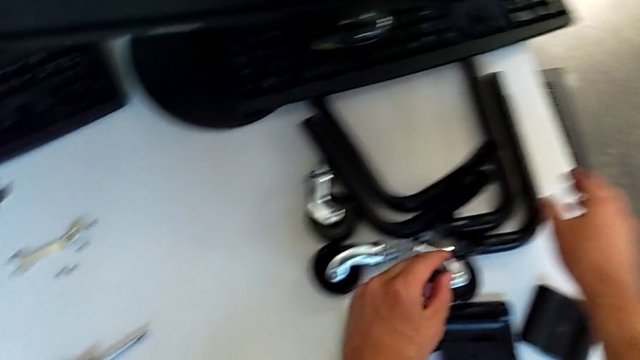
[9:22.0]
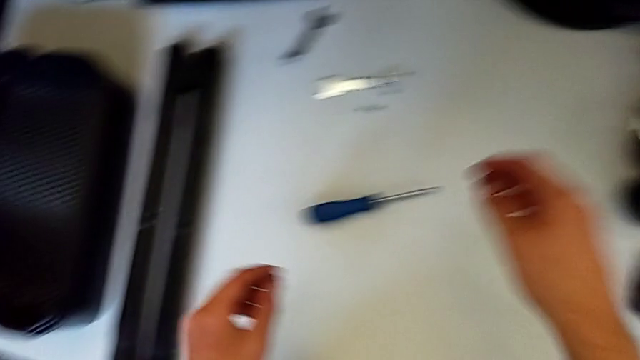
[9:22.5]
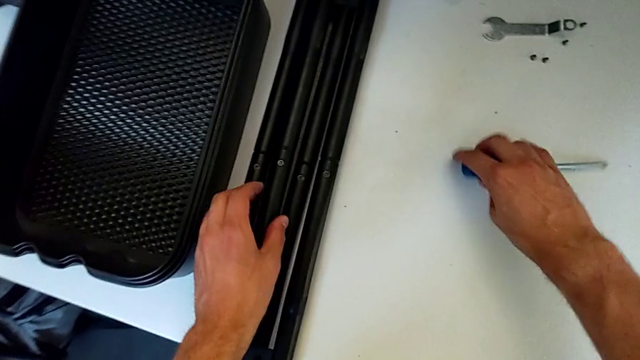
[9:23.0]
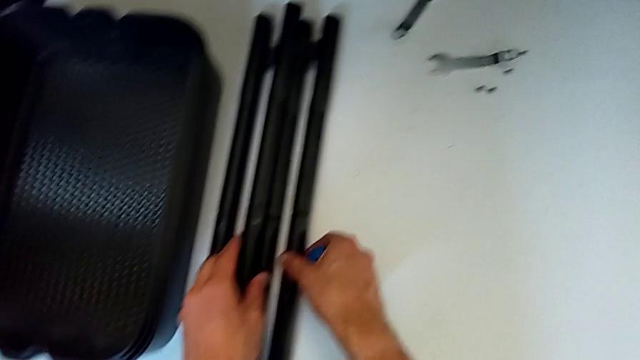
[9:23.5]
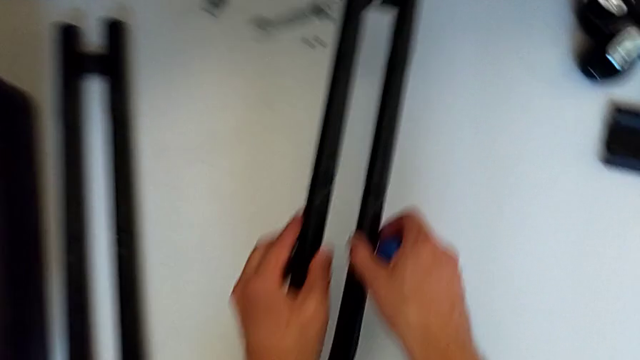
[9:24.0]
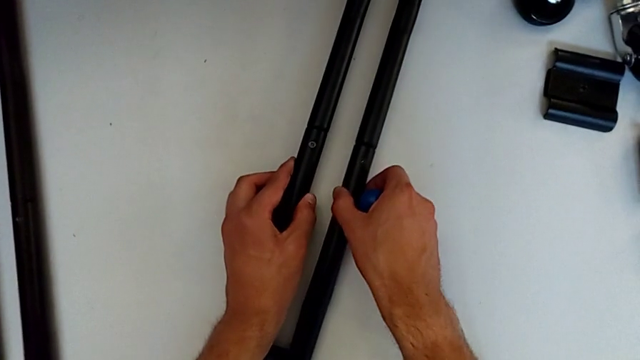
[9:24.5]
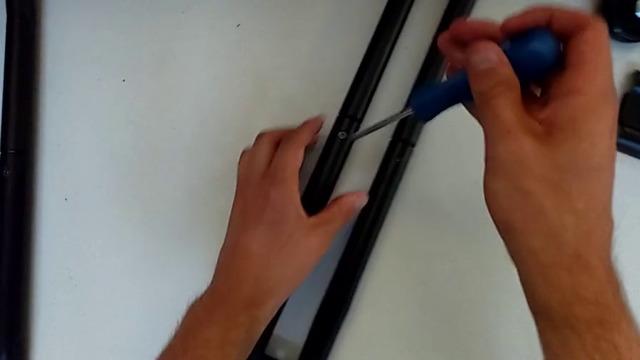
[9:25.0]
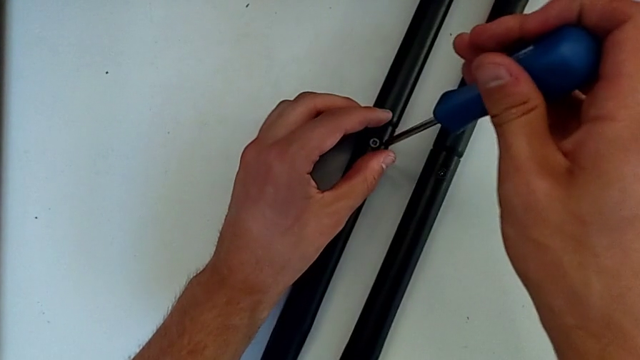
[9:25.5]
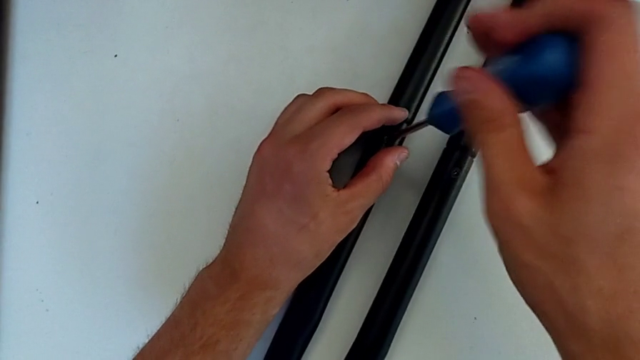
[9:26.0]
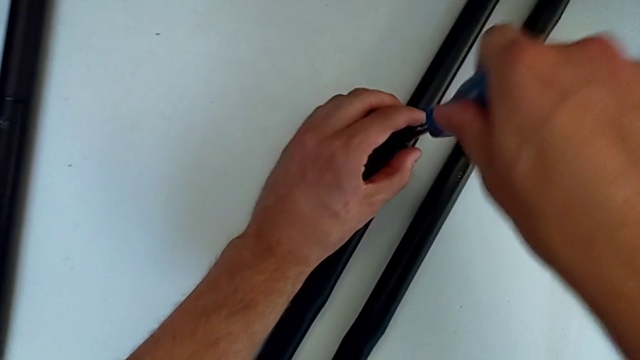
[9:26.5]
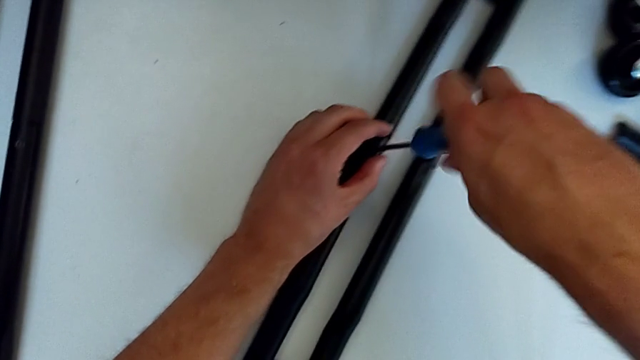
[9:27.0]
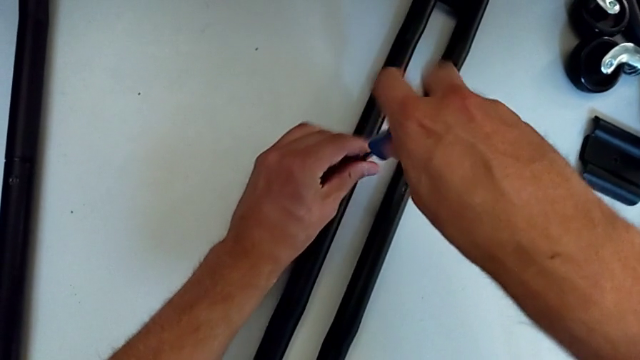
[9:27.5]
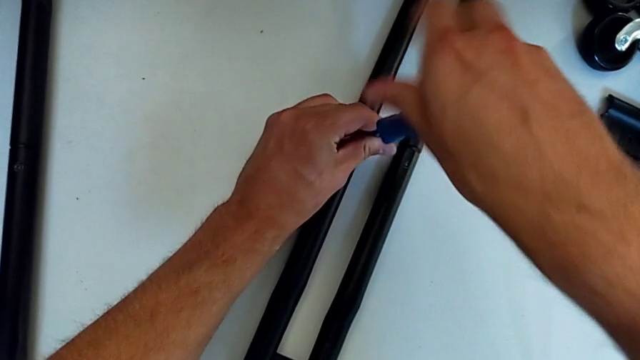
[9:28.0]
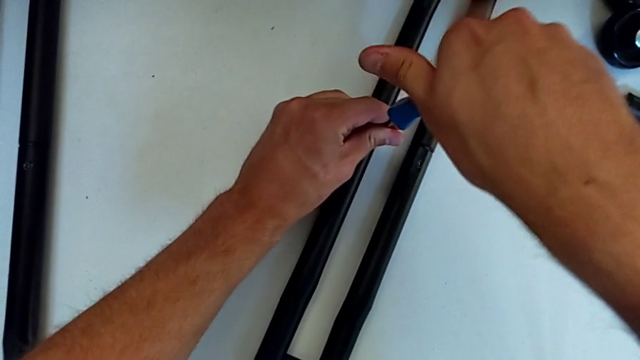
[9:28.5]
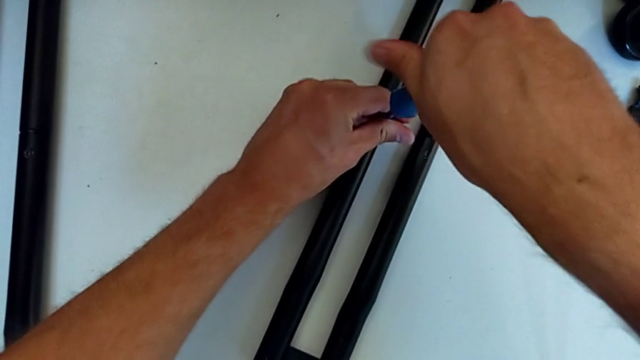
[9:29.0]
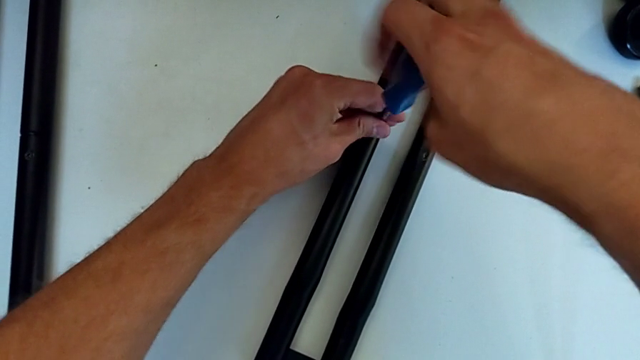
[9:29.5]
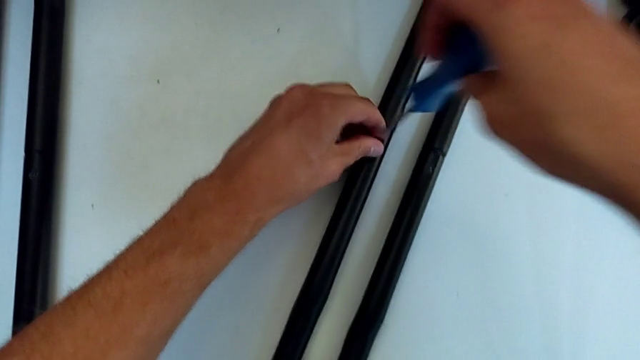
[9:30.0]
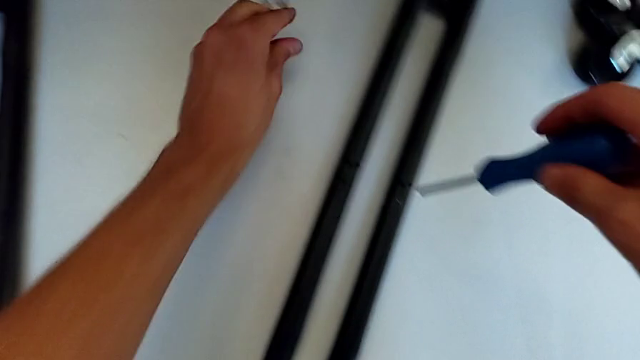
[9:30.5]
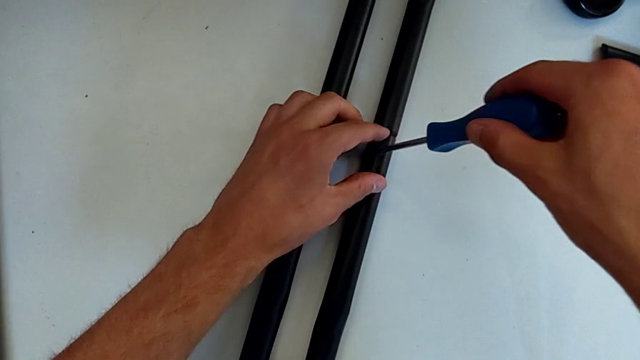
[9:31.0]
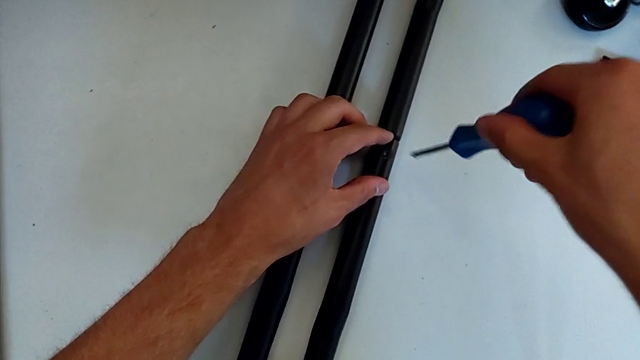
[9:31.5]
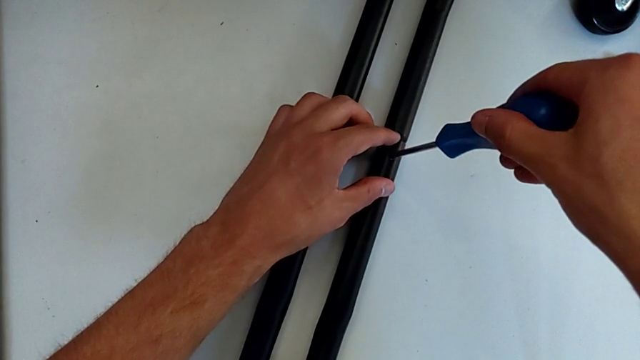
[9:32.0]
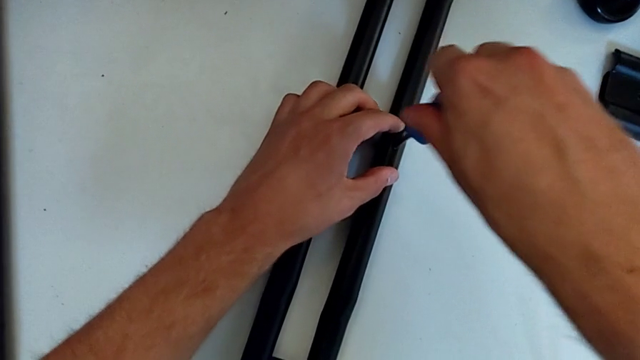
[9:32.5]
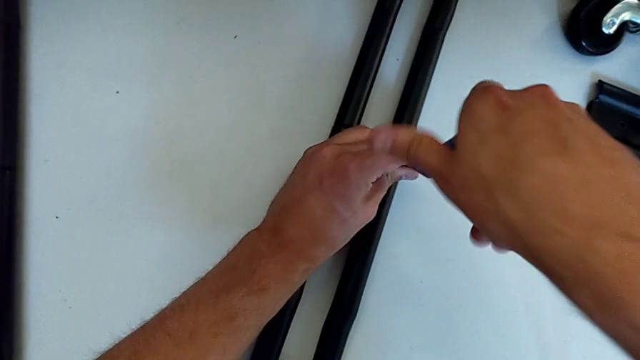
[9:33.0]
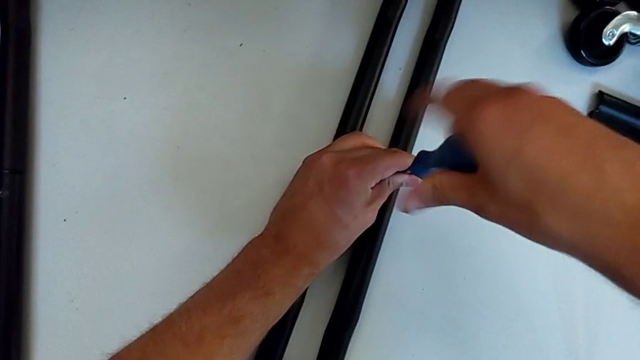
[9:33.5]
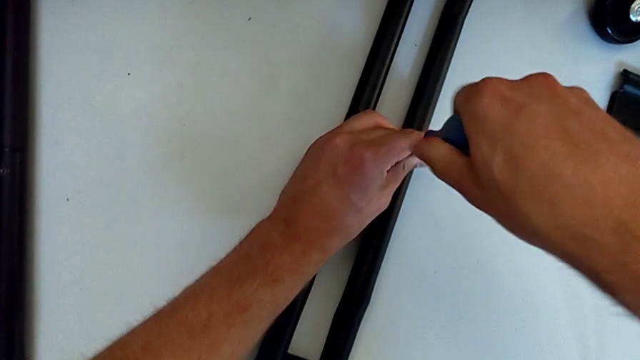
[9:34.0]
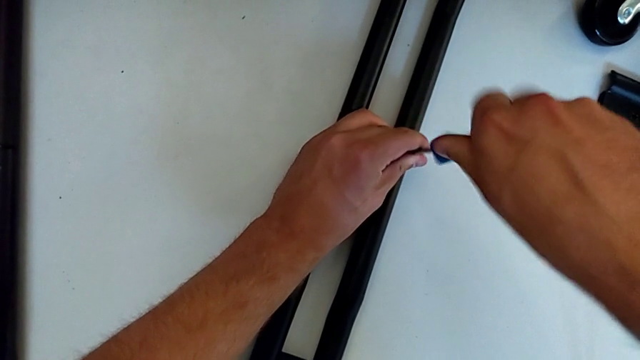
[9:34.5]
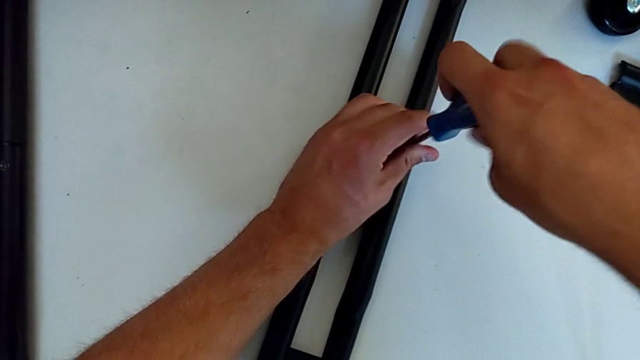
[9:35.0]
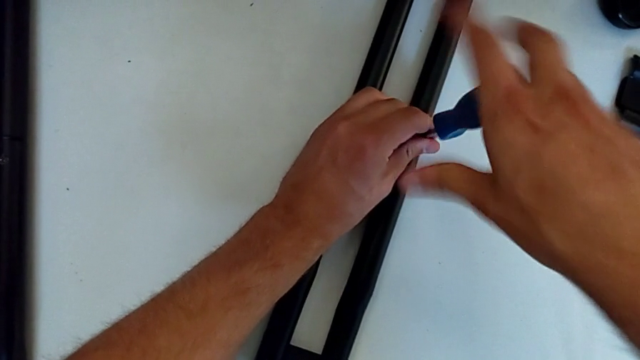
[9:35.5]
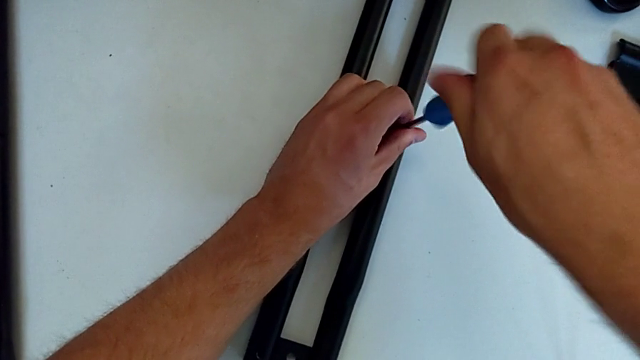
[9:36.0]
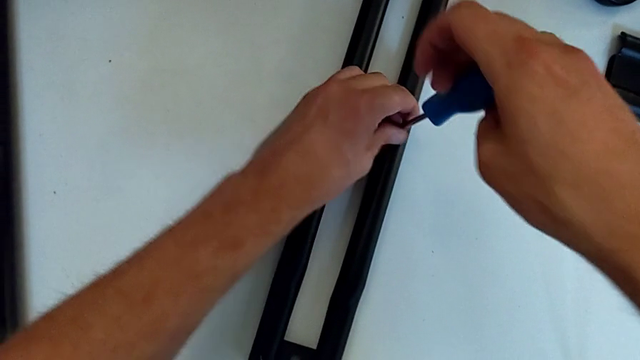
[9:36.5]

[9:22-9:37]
The camera wearer is disassembling the side bars. They grab the screwdriver, grab the half frame, place it, insert the screwdriver, unscrew the screw, withdraw the screwdriver with the left hand, disassemble the screw with the left hand, place it, insert the screwdriver, unscrew the screw and withdraw the screwdriver.

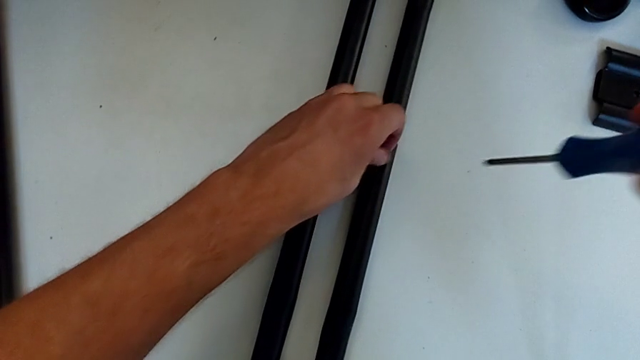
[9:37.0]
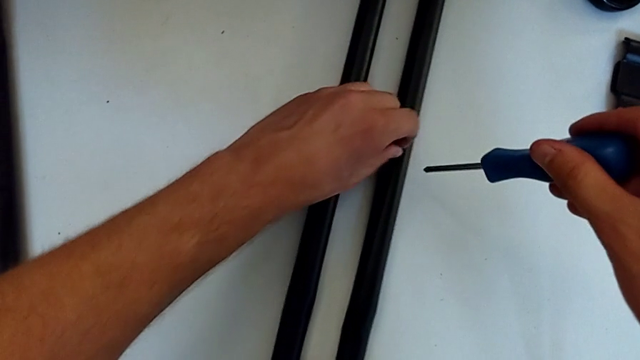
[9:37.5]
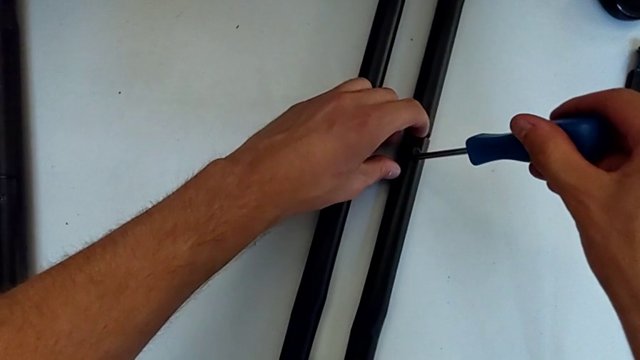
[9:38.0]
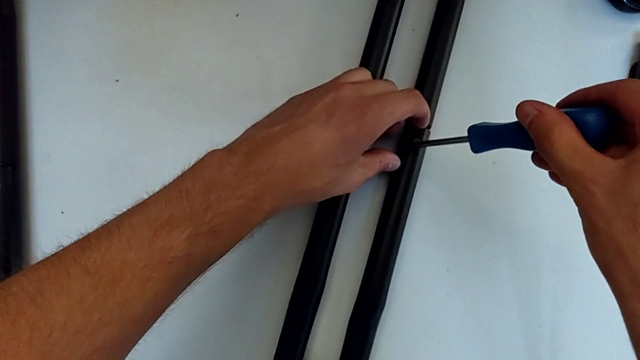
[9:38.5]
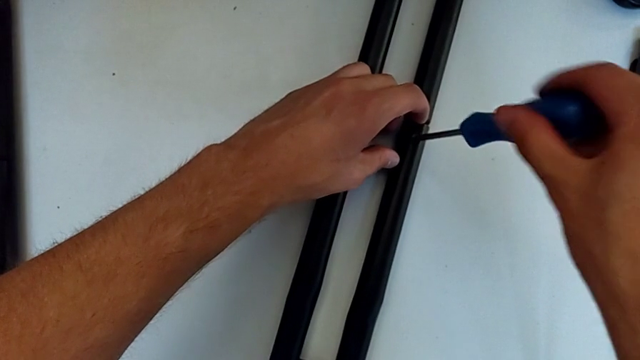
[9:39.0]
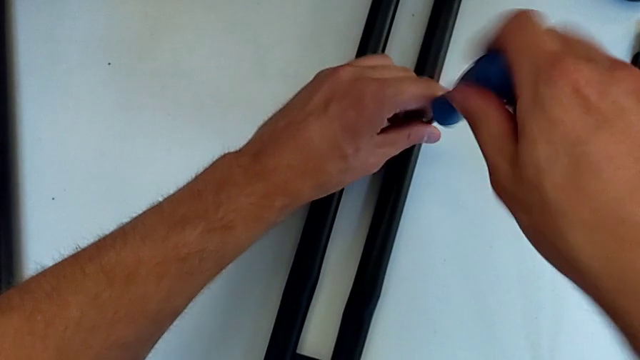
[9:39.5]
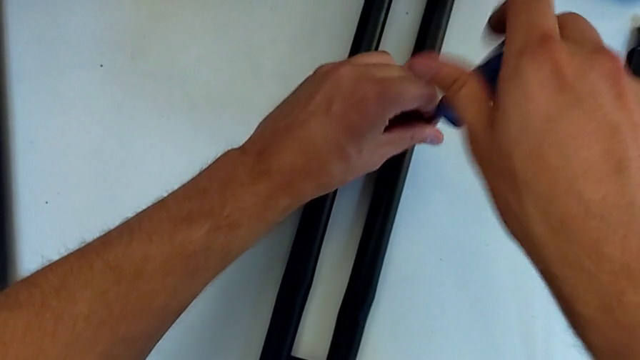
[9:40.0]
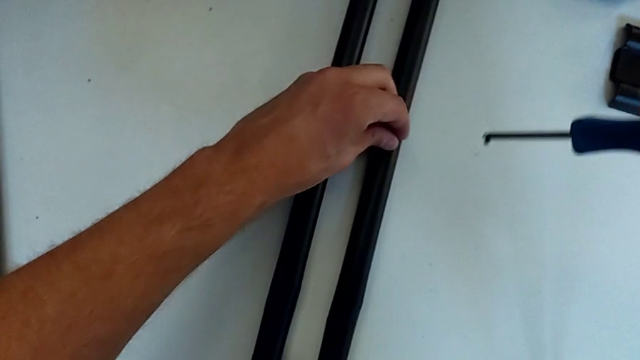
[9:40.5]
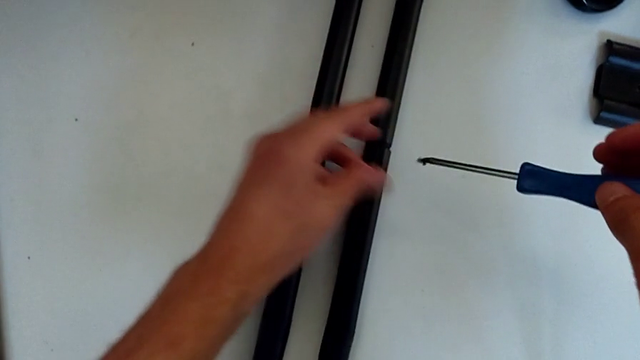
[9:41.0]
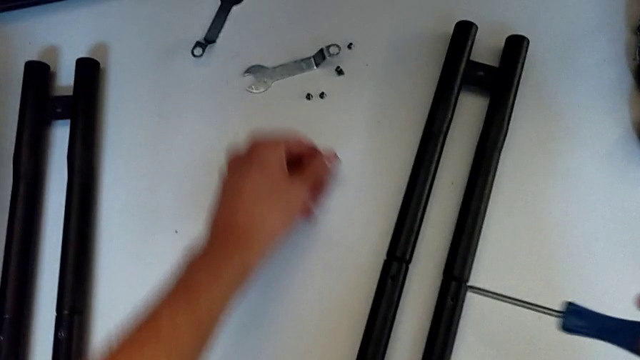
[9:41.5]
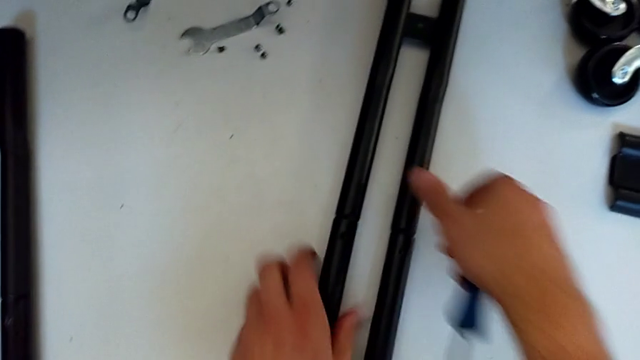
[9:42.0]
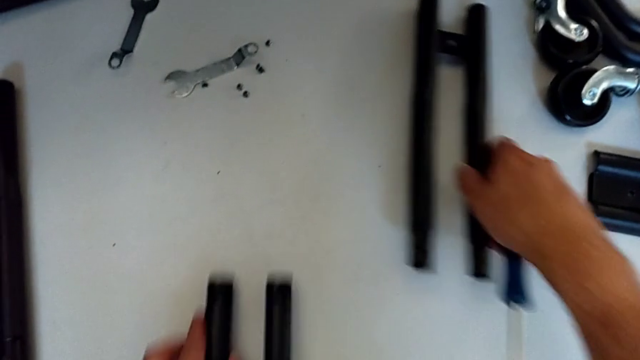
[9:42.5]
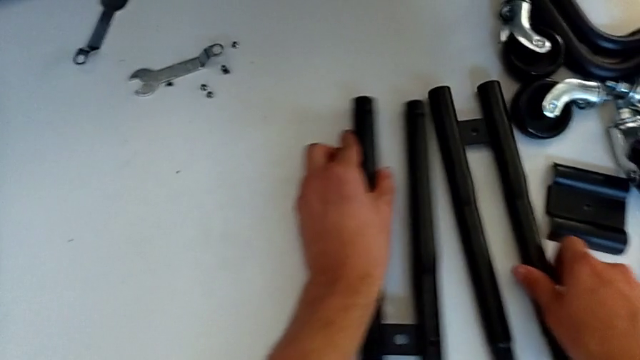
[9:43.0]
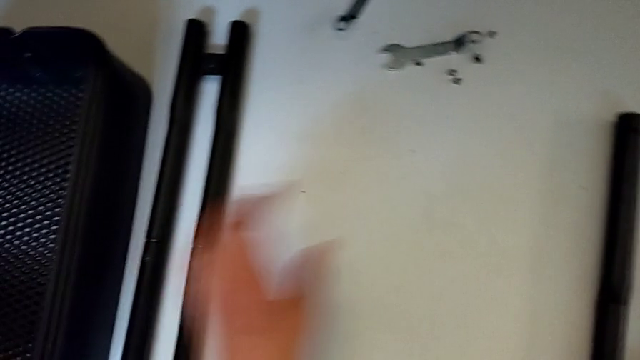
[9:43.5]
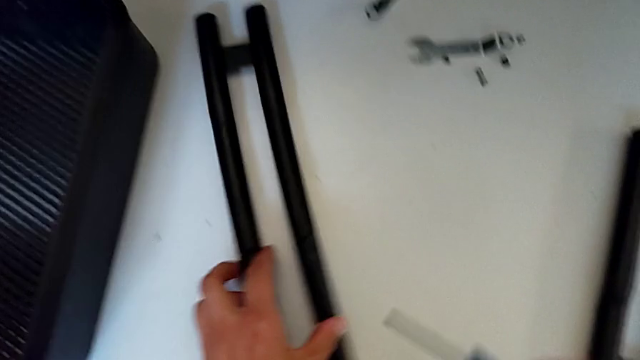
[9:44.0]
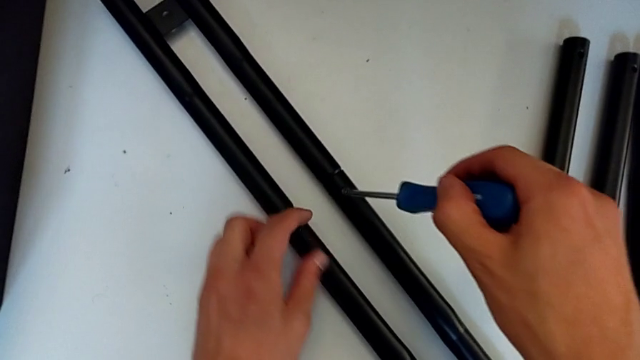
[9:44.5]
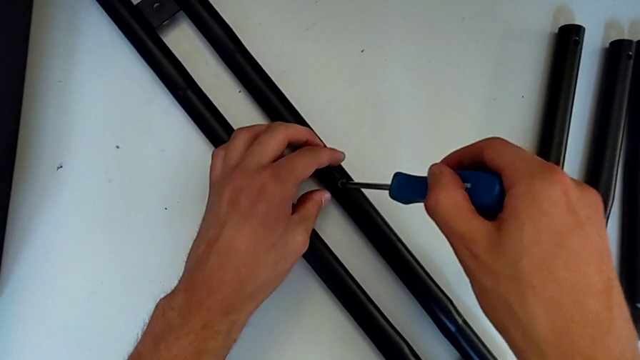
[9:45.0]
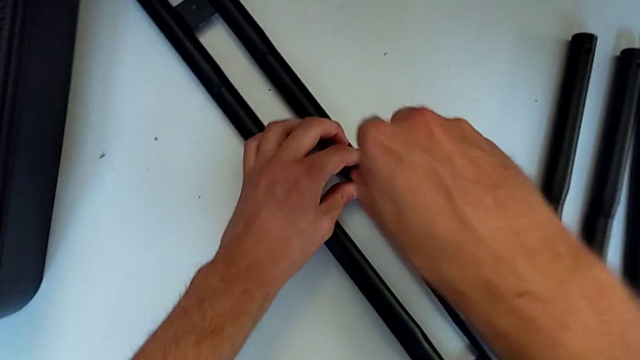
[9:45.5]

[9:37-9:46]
The camera wearer is disassembling the side bars. They unscrew the screw, insert the screwdriver, unscrew the screw, withdraw the screwdriver with the right hand, disassemble the screw with the right hand, place it, disassemble the leg, grab the half frame and insert the screwdriver.
